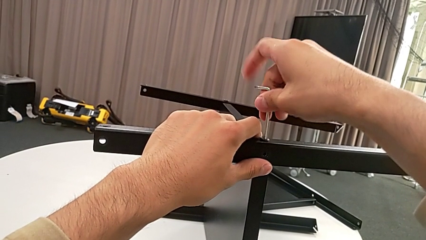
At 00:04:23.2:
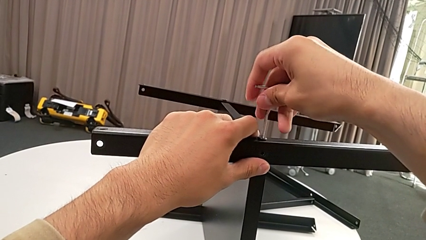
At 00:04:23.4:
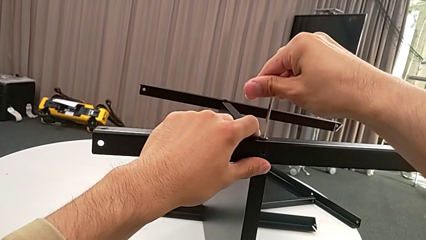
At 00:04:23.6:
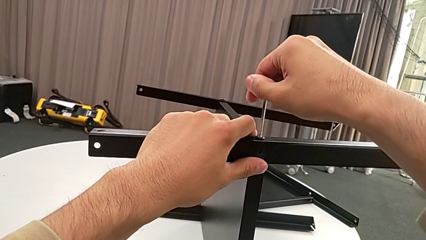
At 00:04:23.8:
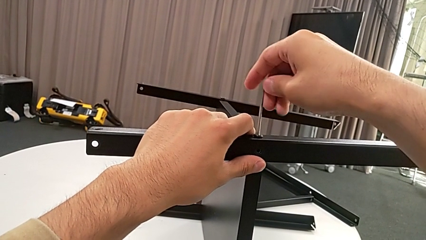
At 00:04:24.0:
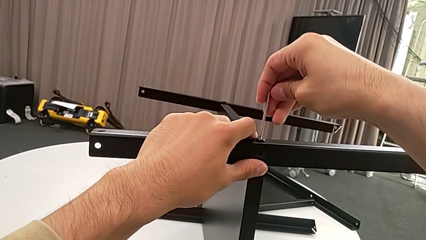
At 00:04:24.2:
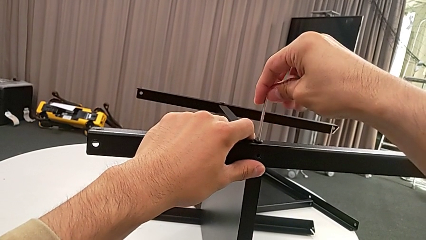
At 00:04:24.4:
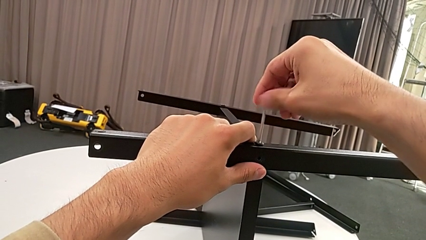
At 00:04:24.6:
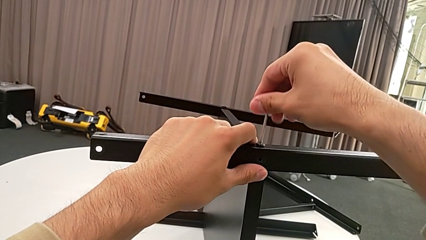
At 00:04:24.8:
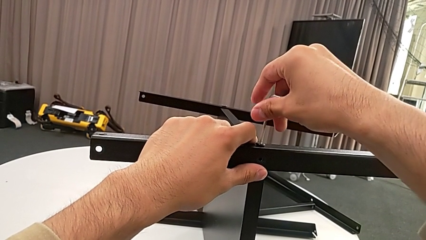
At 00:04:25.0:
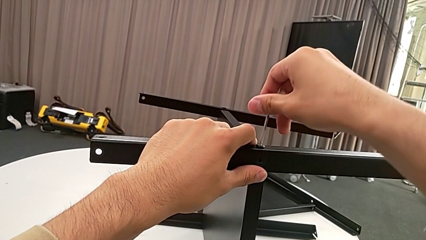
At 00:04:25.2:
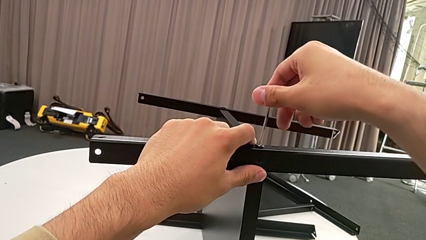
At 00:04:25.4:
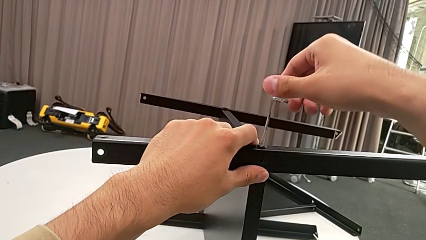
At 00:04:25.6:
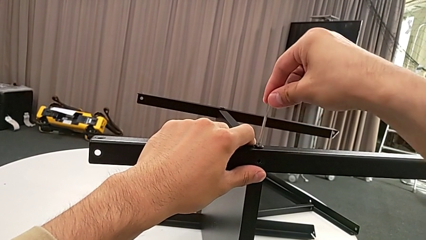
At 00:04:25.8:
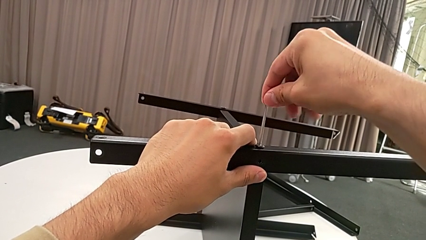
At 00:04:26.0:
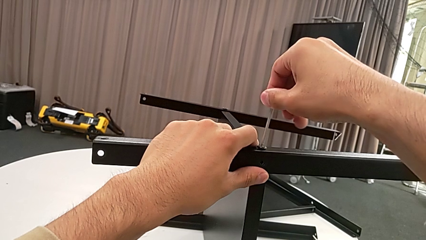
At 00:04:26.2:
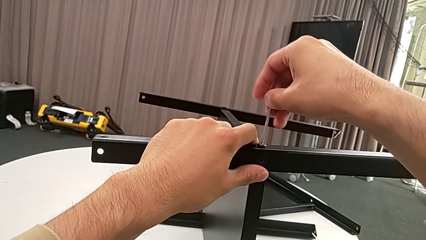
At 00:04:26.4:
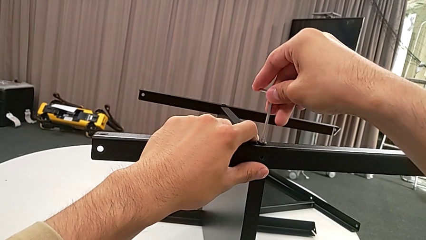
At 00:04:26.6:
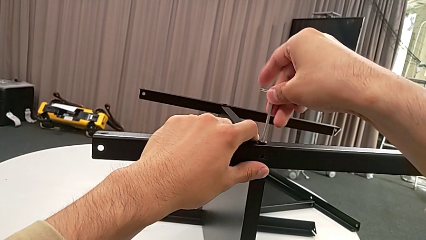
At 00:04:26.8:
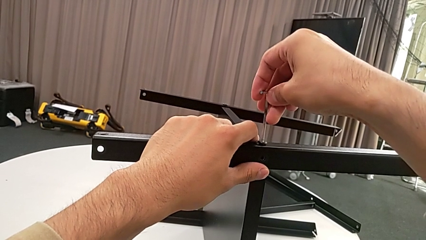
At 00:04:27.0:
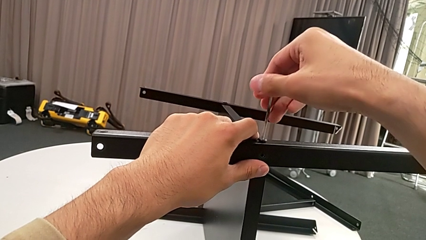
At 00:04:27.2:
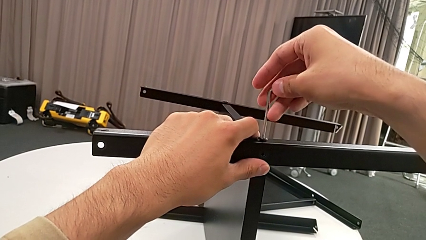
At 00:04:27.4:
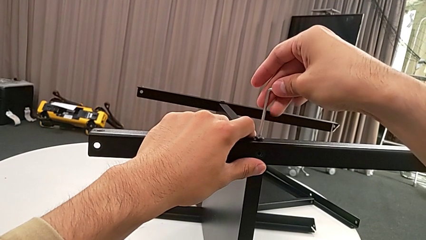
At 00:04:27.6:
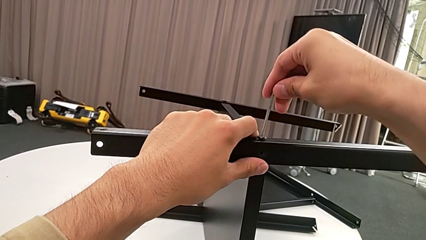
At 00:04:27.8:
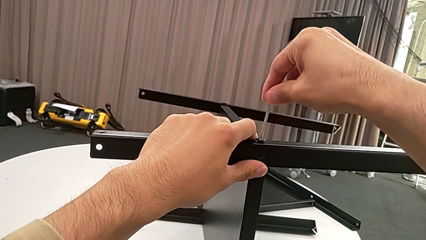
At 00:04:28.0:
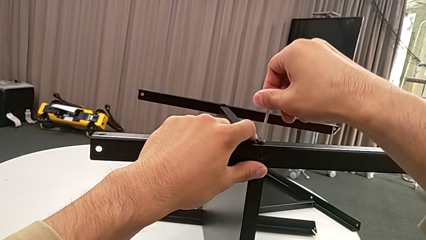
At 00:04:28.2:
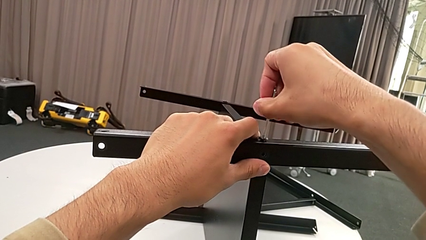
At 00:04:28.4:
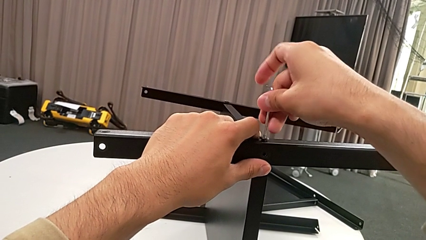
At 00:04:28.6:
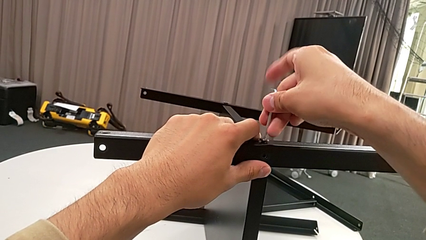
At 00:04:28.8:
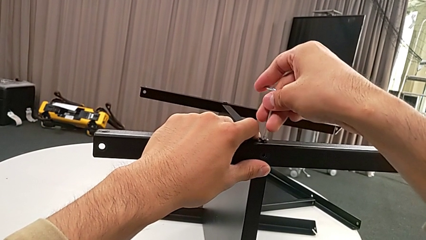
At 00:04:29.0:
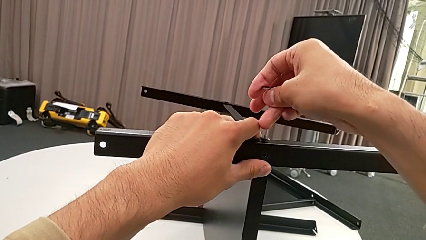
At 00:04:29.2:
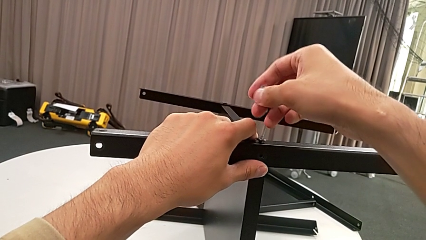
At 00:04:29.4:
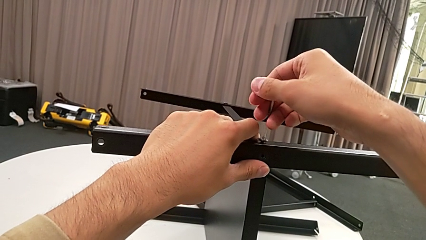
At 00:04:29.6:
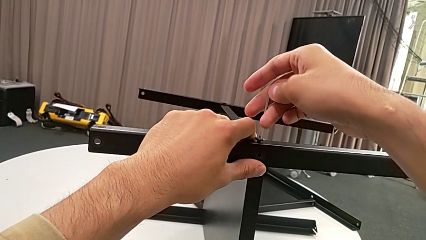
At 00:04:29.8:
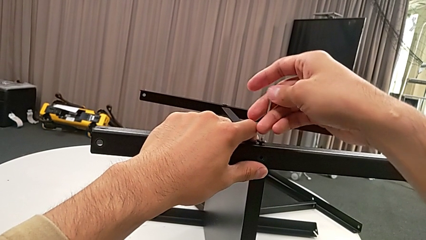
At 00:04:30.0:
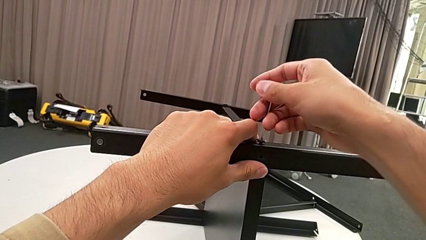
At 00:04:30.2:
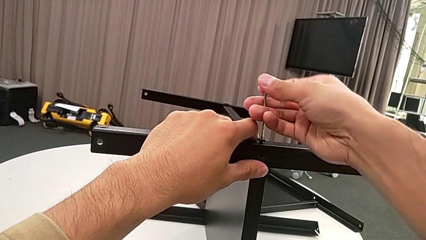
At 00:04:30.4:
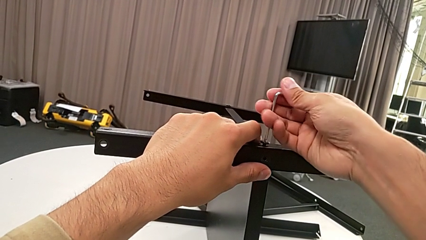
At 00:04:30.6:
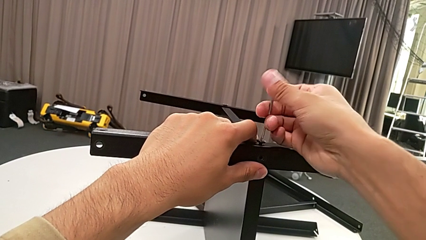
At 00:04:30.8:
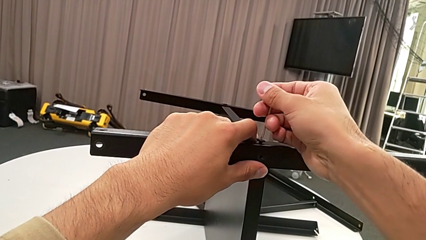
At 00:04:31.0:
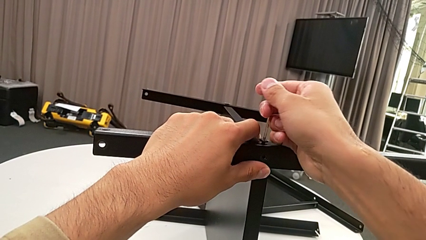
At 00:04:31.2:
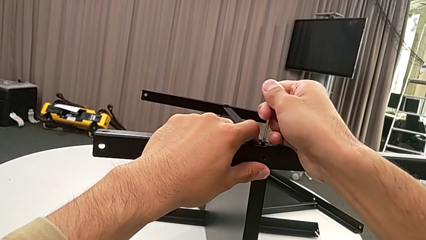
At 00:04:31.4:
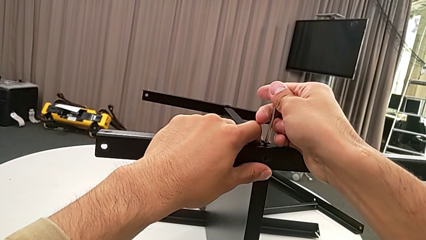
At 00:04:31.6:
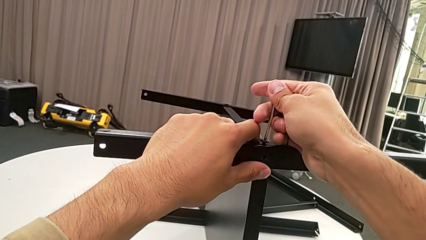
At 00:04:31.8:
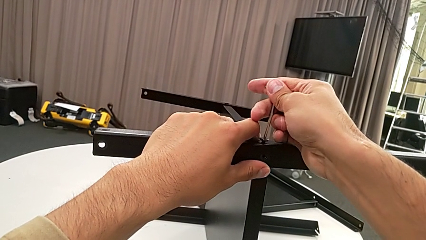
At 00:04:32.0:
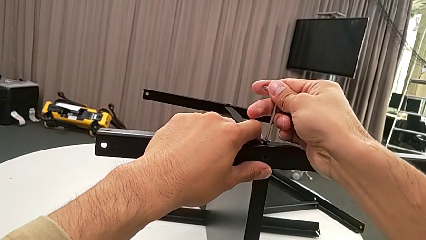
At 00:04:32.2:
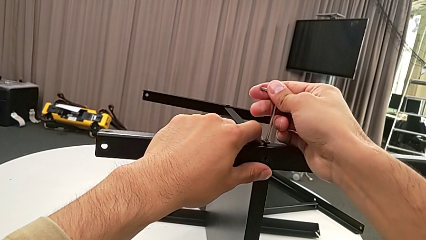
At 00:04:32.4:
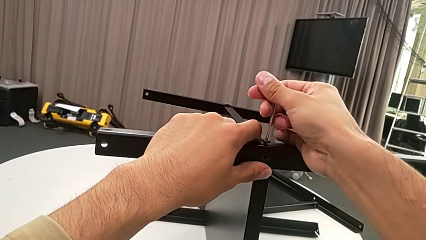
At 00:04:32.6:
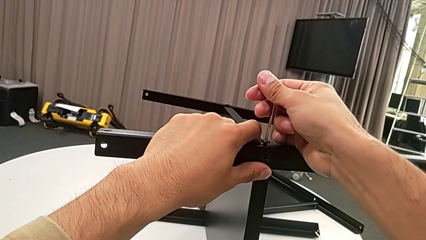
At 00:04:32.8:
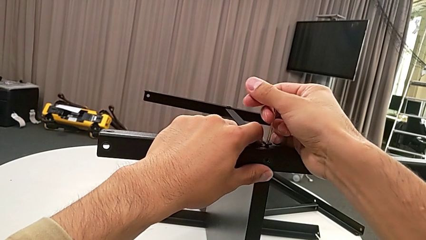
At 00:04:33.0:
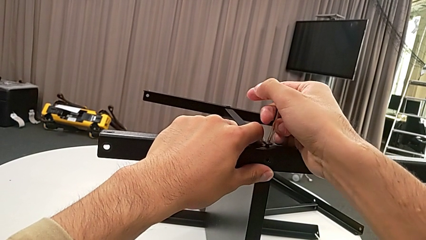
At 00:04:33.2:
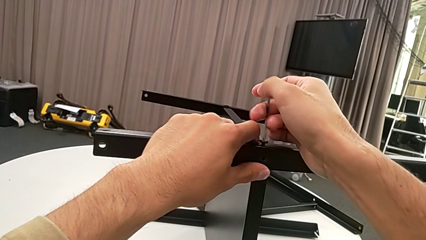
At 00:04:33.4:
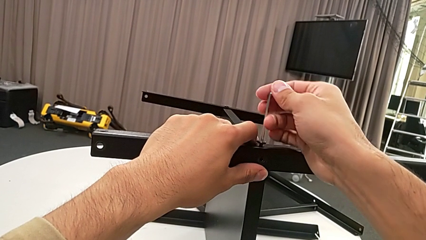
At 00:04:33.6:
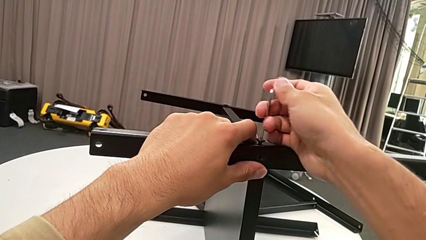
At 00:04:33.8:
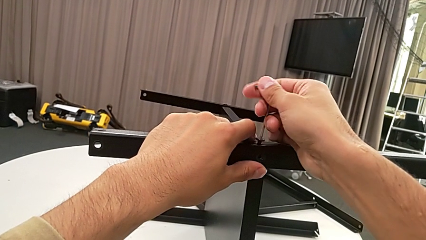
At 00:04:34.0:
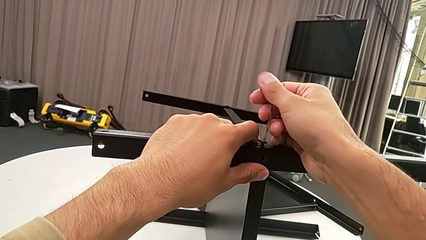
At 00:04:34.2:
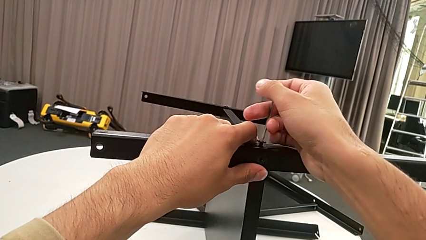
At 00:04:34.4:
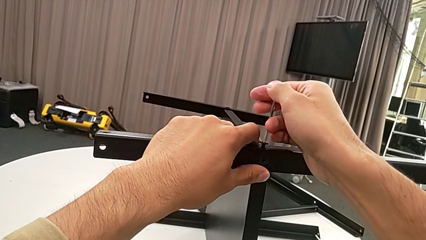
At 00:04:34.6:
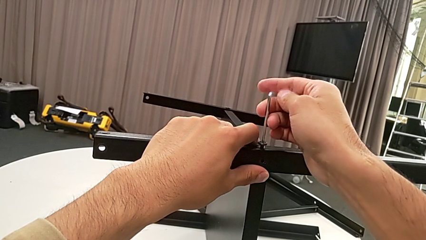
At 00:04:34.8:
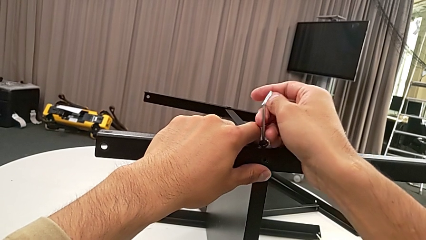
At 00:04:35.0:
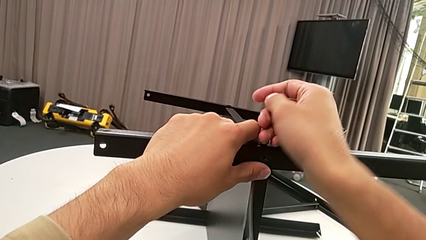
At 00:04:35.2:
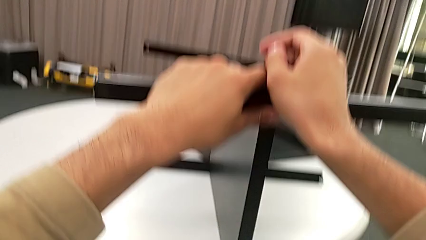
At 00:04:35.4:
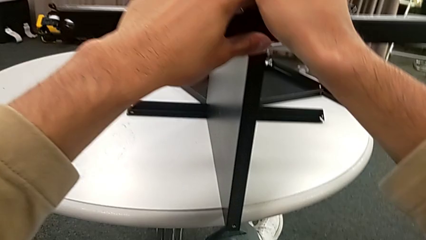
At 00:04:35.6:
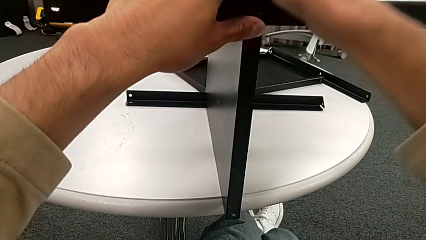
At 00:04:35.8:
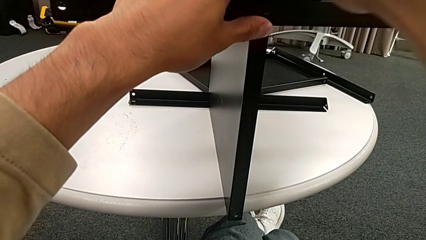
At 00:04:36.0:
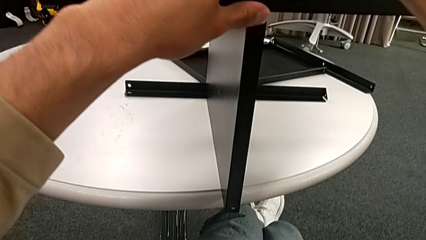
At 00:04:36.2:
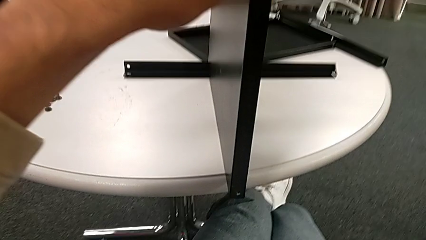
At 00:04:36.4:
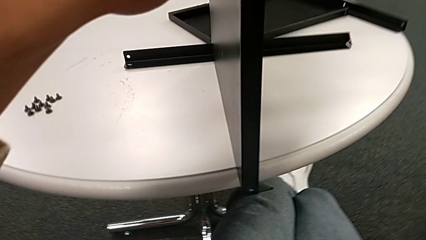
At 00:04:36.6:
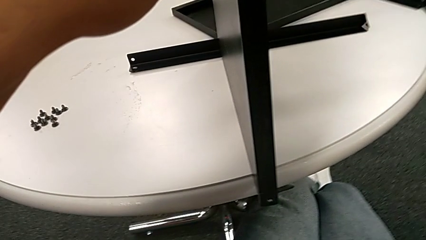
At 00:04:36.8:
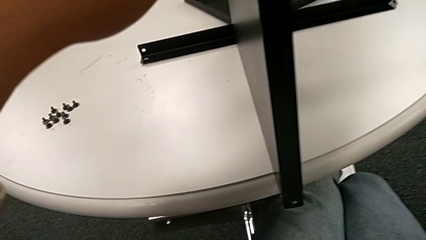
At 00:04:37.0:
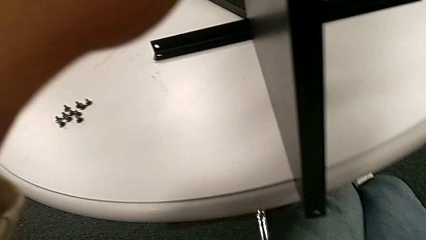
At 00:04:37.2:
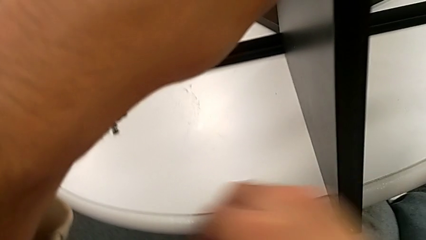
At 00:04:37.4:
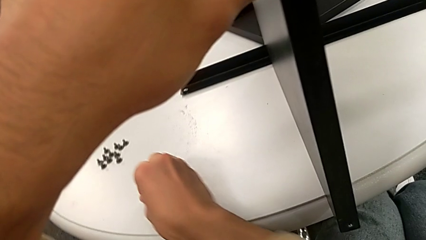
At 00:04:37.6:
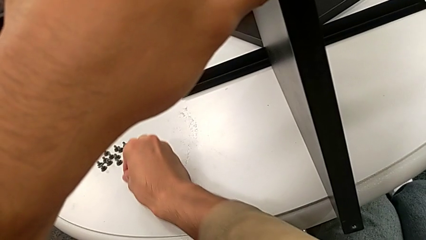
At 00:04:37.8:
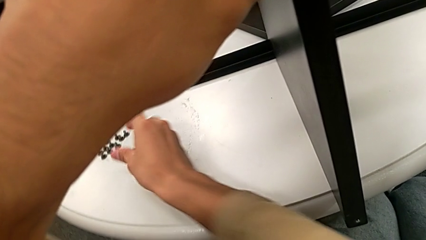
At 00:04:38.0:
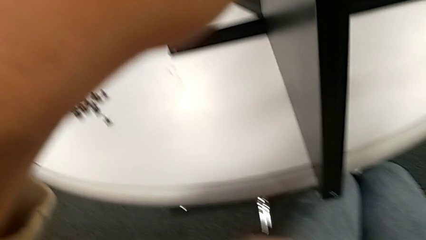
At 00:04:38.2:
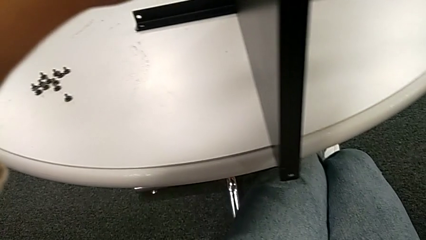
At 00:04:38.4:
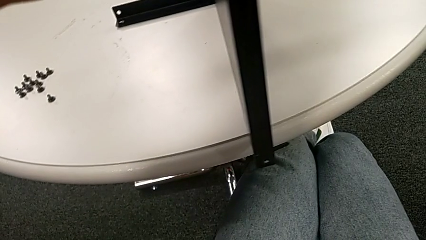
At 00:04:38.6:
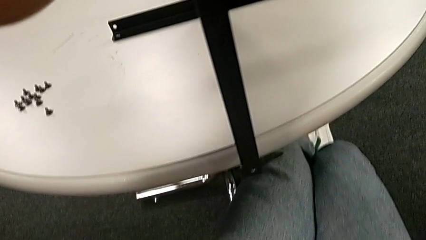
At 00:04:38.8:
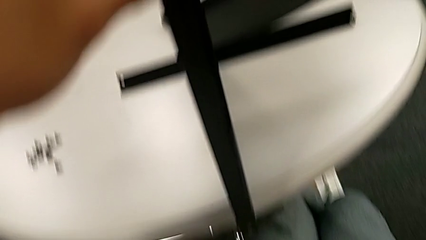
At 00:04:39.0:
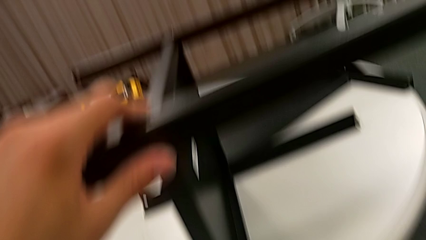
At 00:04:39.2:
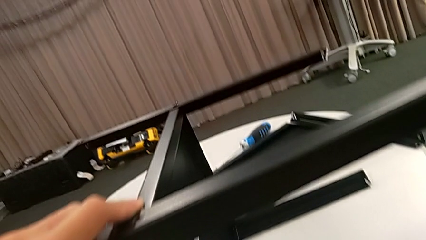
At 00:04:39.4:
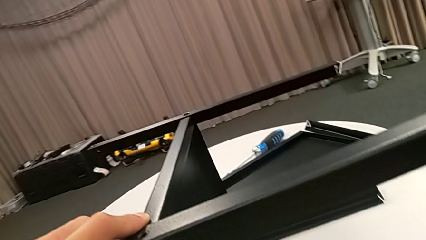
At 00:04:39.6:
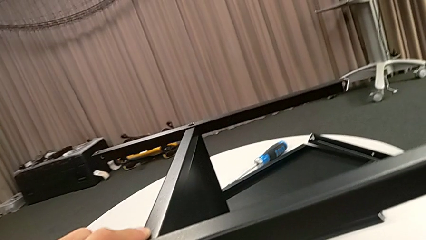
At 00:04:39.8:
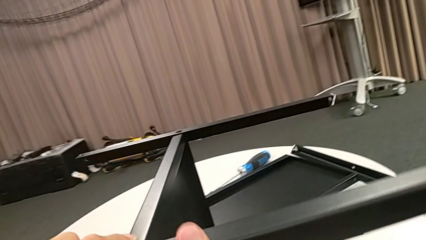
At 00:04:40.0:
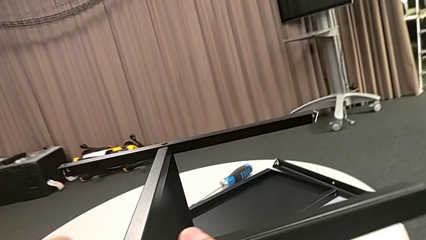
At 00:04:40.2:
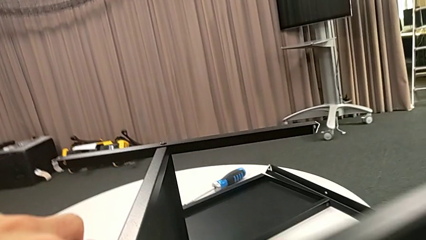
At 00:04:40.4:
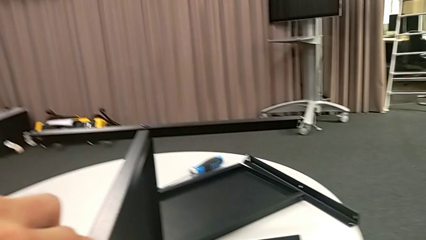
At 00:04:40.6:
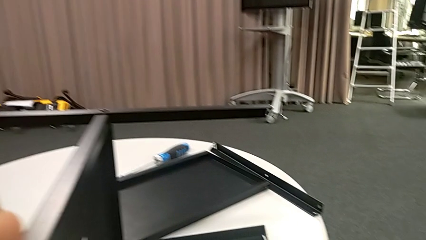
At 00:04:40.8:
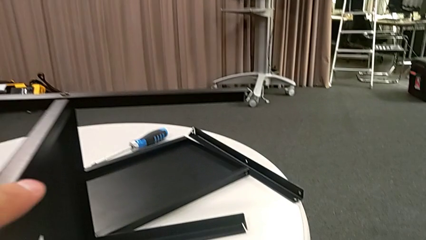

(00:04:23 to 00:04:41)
The camera wearer is disassembling the second leg. They keep unscrewing the hex socket head, wrongly drop the Allen wrench, disassemble the hex socket head, place it, grab the Allen wrench and disassemble the leg.
